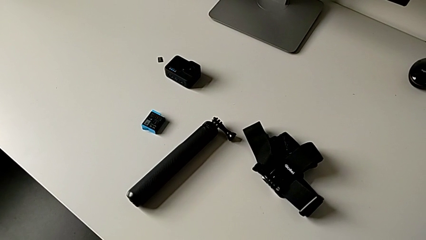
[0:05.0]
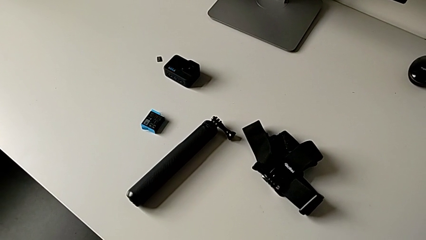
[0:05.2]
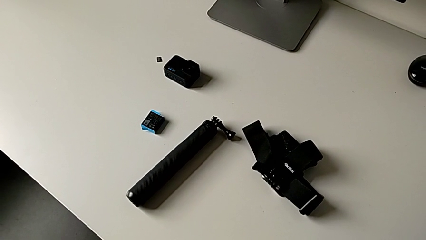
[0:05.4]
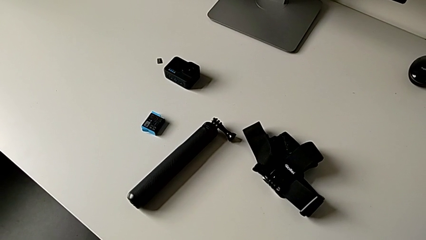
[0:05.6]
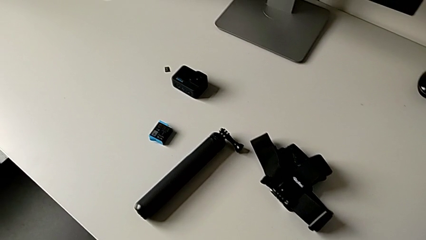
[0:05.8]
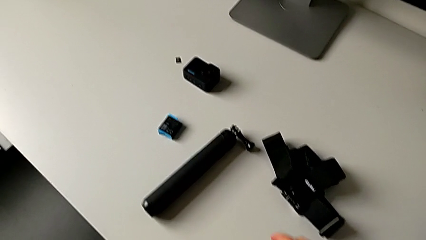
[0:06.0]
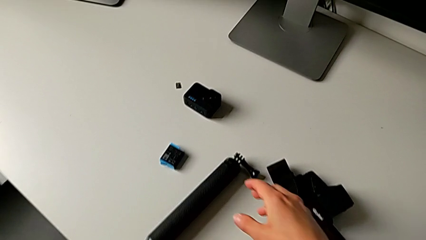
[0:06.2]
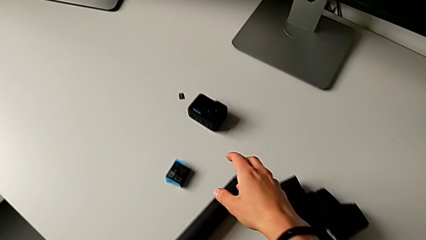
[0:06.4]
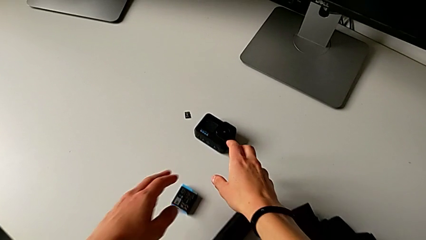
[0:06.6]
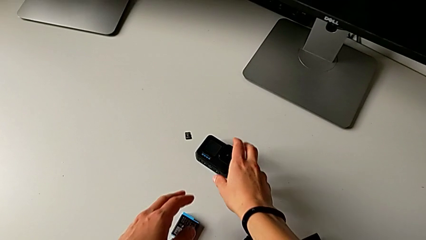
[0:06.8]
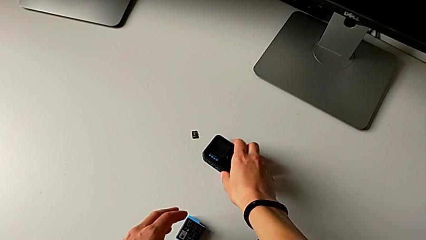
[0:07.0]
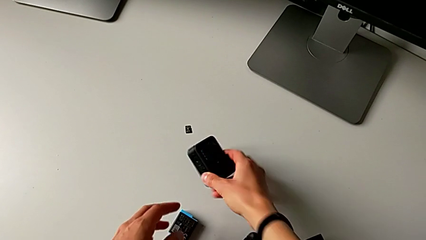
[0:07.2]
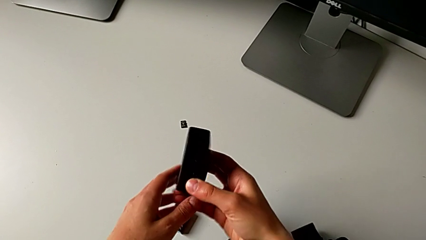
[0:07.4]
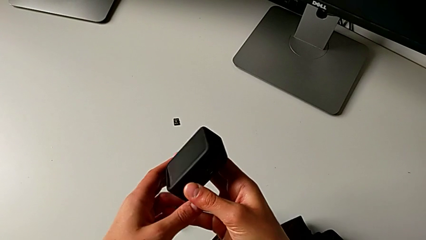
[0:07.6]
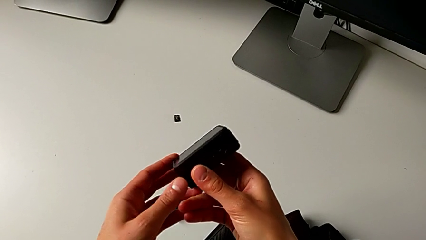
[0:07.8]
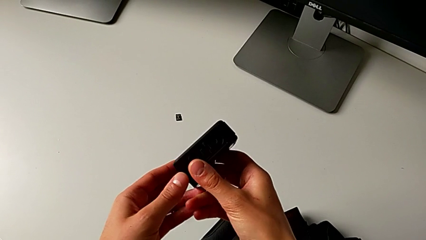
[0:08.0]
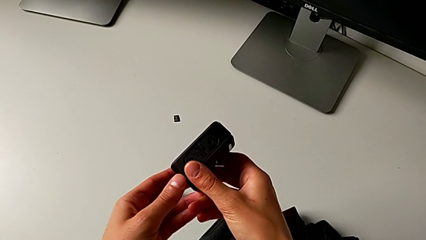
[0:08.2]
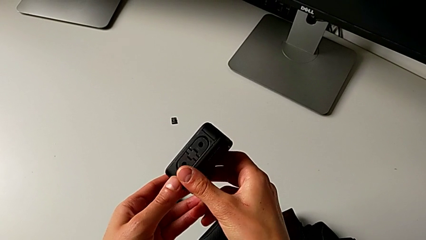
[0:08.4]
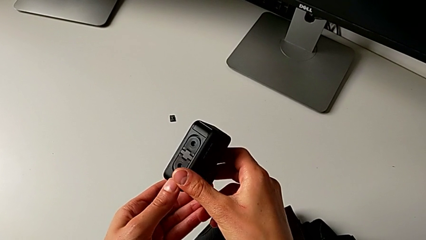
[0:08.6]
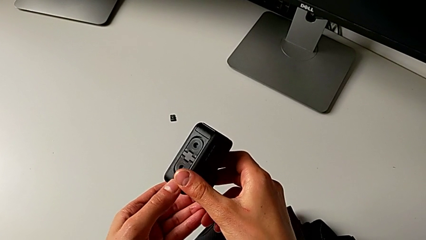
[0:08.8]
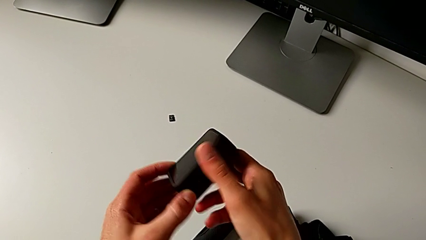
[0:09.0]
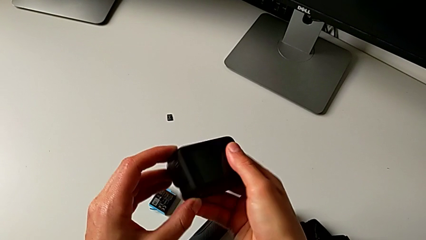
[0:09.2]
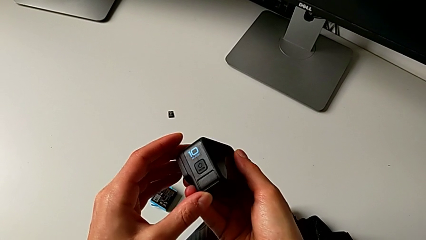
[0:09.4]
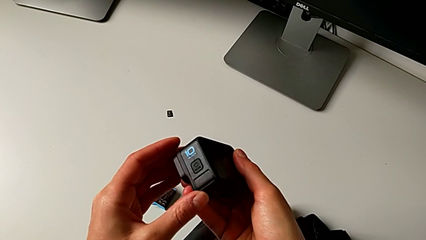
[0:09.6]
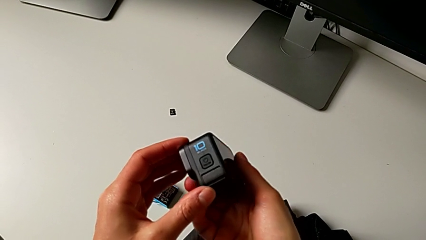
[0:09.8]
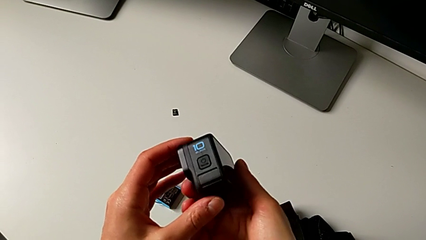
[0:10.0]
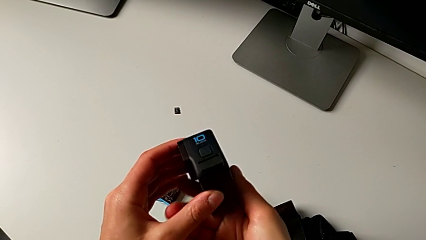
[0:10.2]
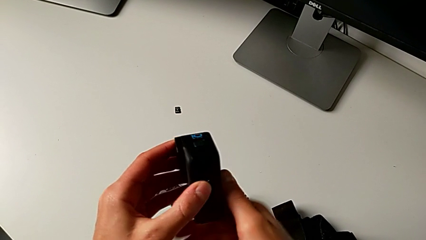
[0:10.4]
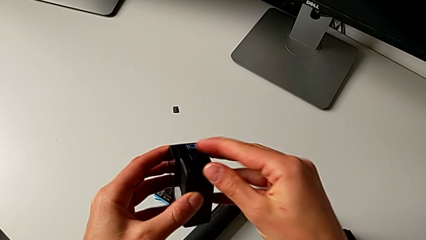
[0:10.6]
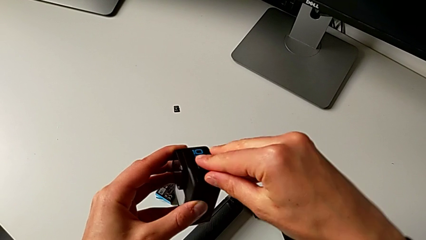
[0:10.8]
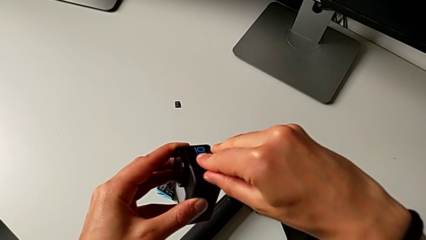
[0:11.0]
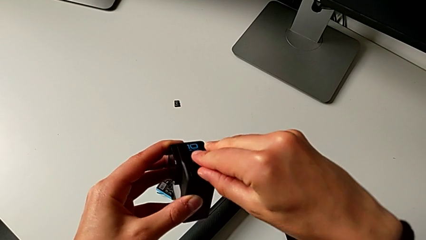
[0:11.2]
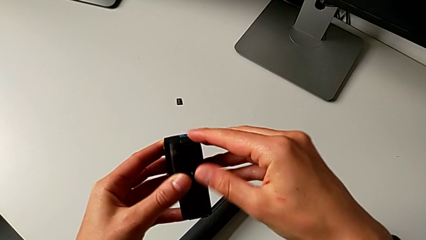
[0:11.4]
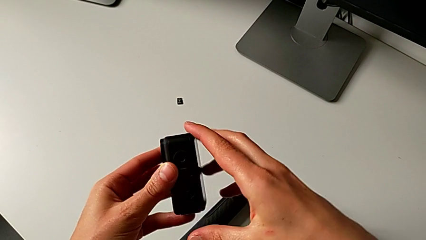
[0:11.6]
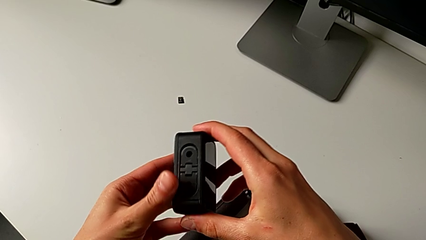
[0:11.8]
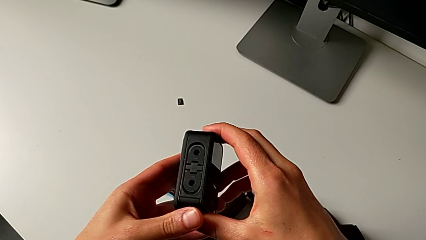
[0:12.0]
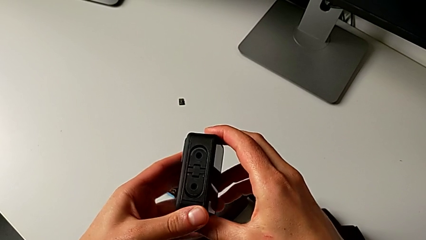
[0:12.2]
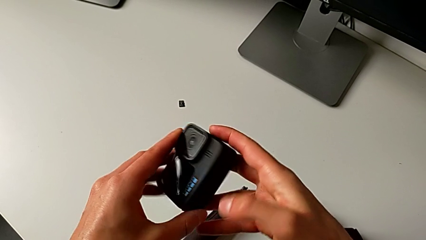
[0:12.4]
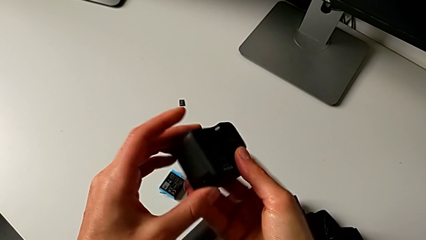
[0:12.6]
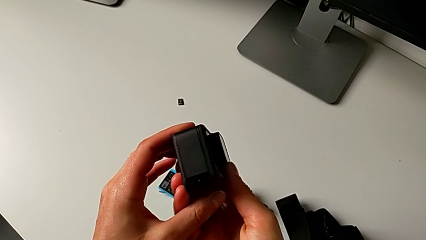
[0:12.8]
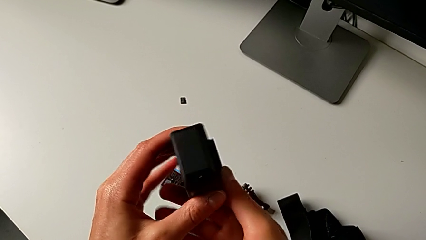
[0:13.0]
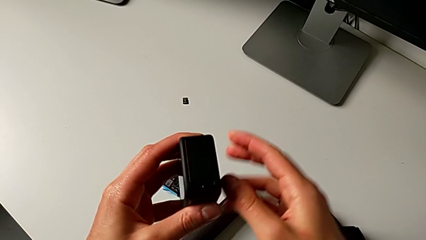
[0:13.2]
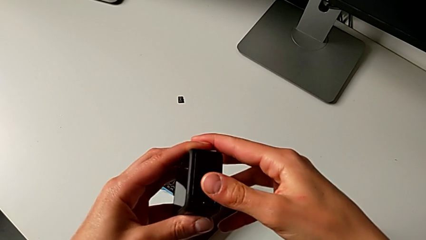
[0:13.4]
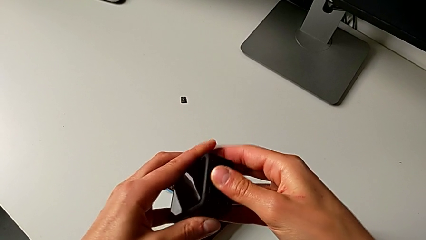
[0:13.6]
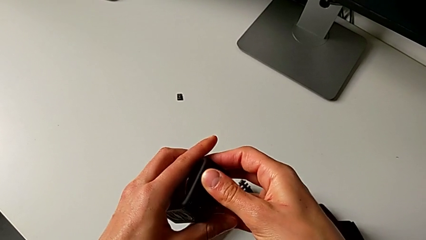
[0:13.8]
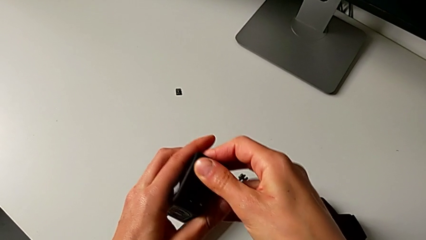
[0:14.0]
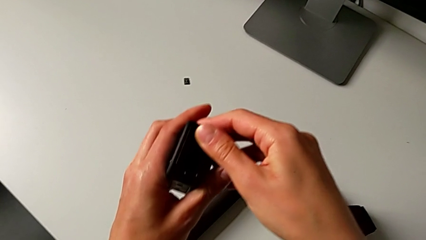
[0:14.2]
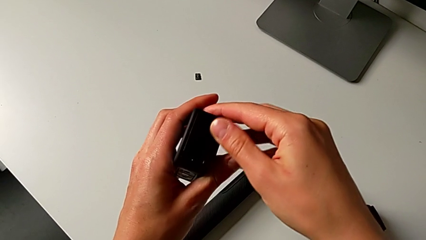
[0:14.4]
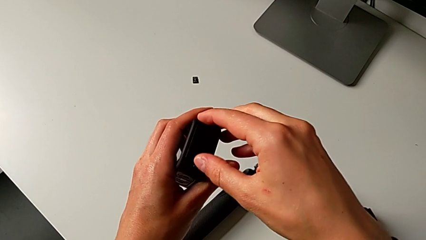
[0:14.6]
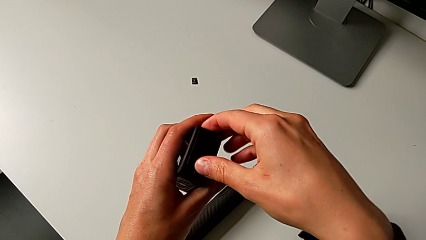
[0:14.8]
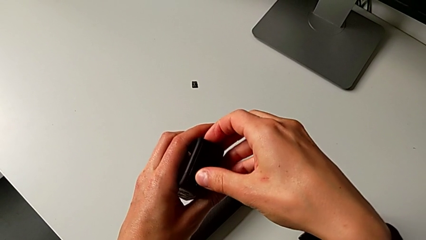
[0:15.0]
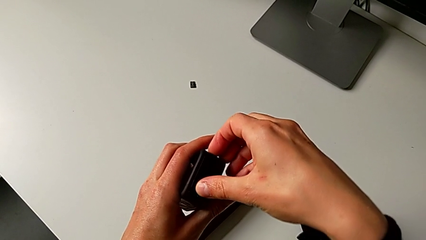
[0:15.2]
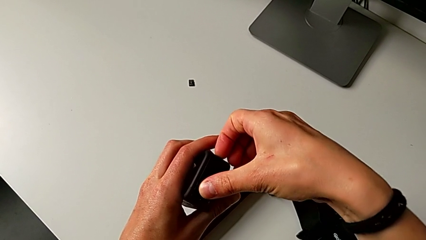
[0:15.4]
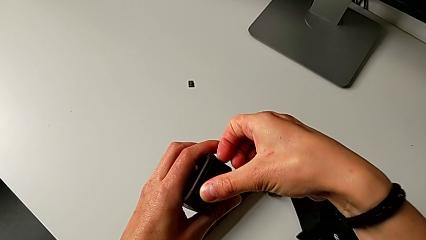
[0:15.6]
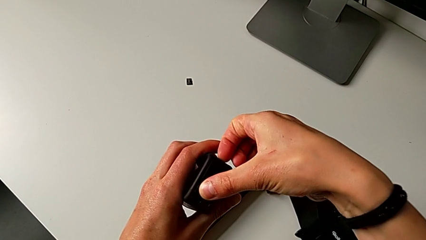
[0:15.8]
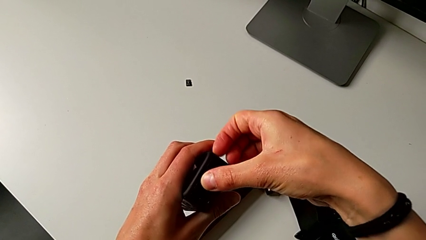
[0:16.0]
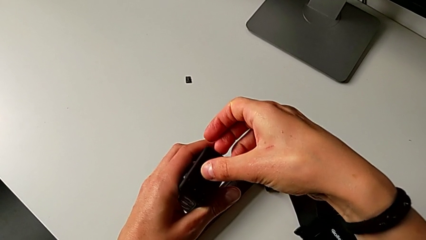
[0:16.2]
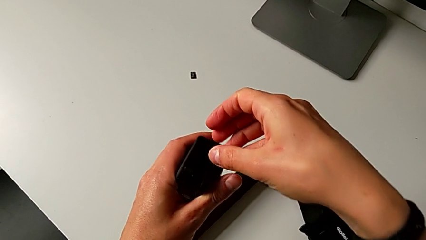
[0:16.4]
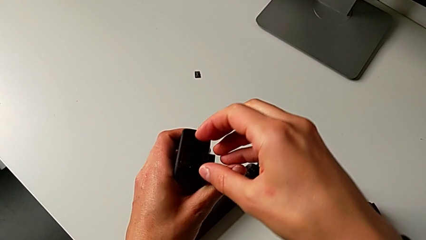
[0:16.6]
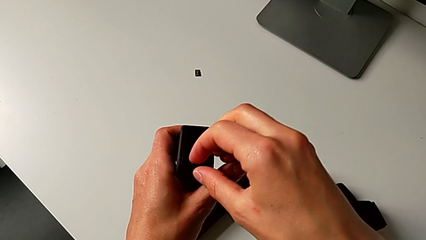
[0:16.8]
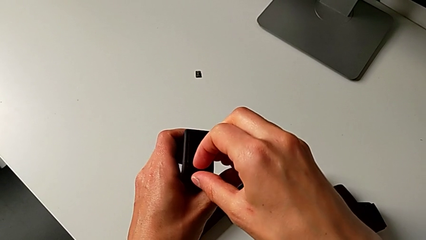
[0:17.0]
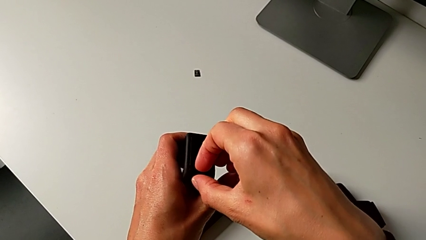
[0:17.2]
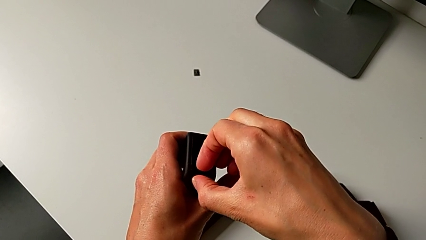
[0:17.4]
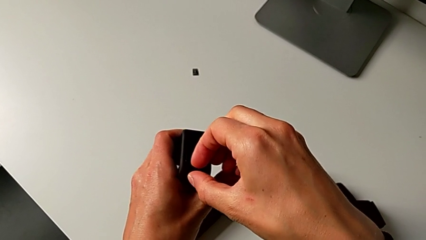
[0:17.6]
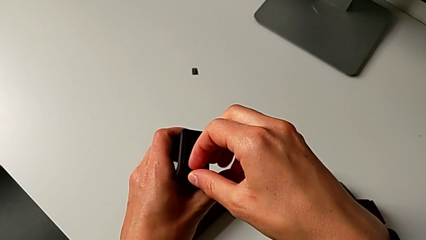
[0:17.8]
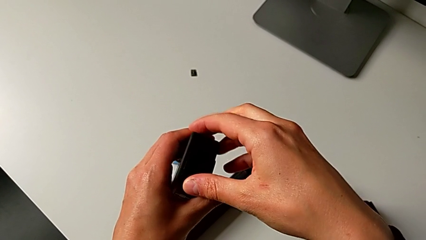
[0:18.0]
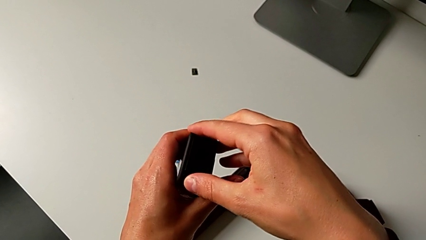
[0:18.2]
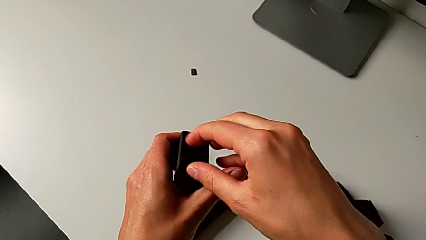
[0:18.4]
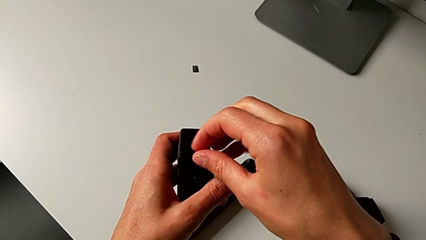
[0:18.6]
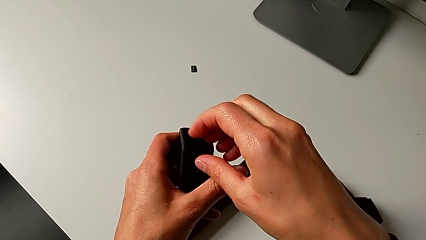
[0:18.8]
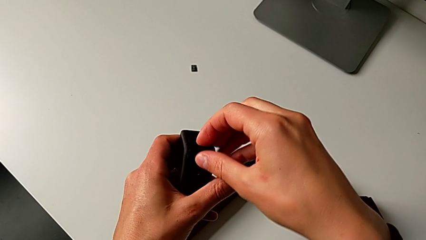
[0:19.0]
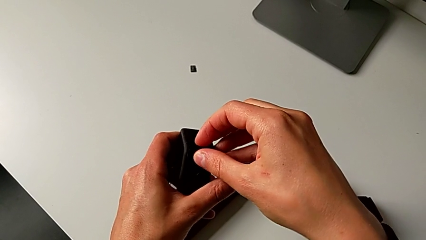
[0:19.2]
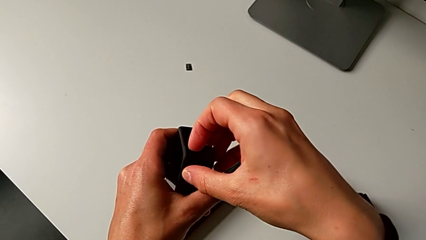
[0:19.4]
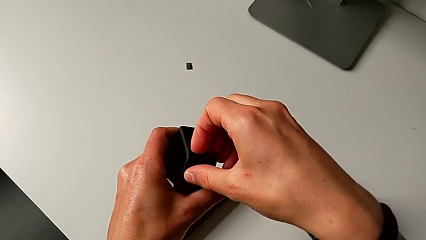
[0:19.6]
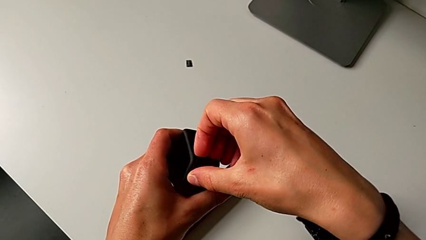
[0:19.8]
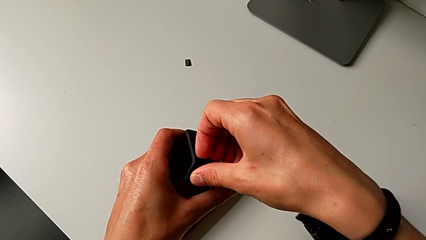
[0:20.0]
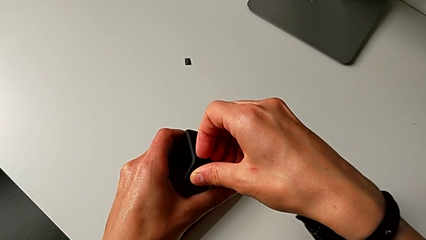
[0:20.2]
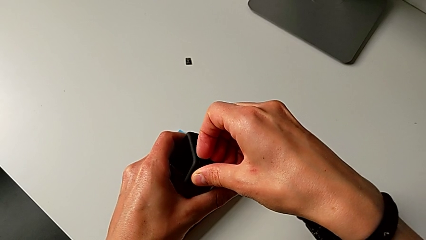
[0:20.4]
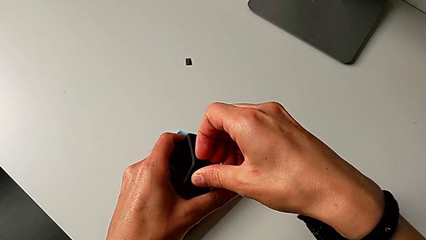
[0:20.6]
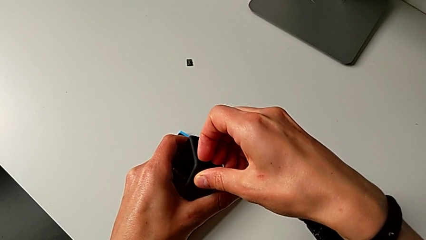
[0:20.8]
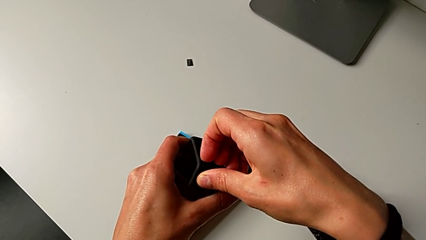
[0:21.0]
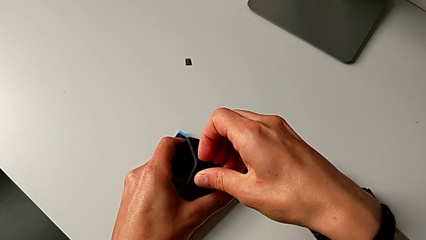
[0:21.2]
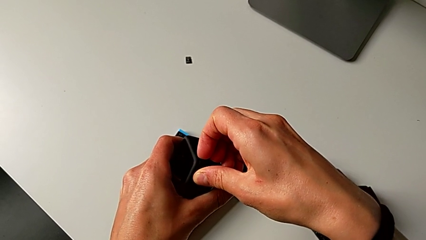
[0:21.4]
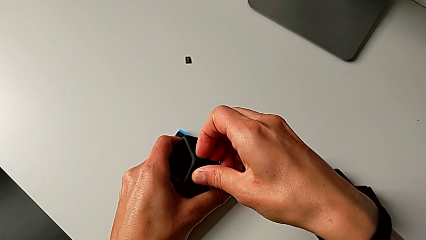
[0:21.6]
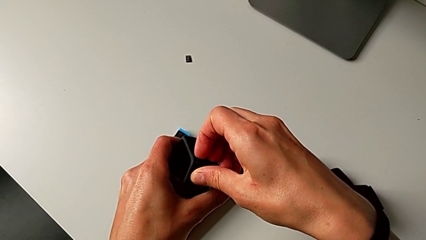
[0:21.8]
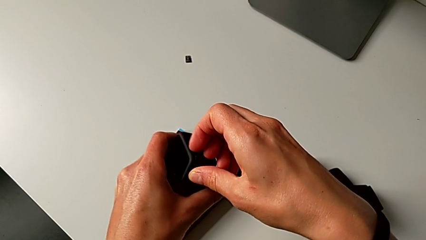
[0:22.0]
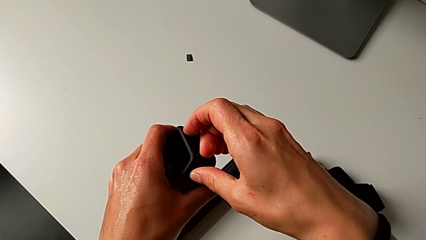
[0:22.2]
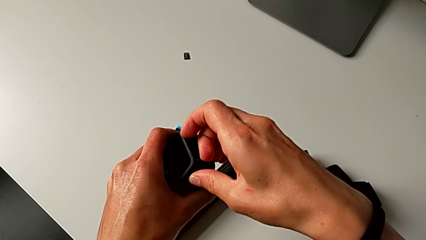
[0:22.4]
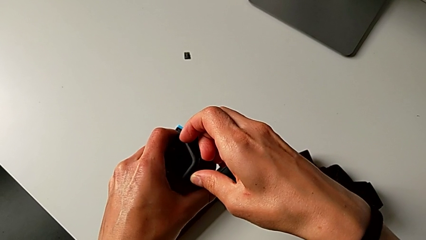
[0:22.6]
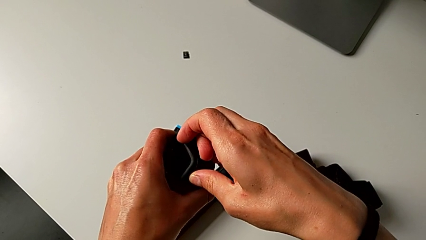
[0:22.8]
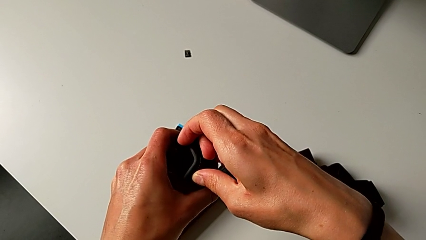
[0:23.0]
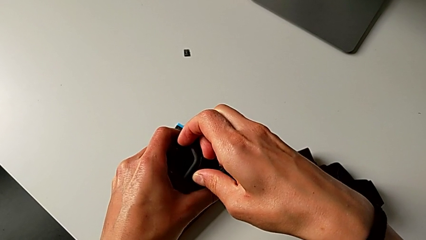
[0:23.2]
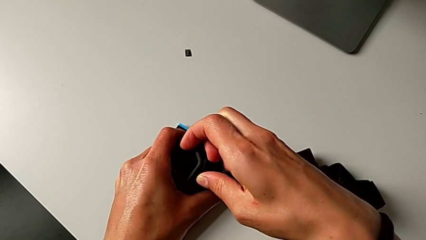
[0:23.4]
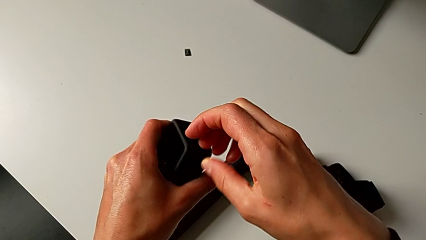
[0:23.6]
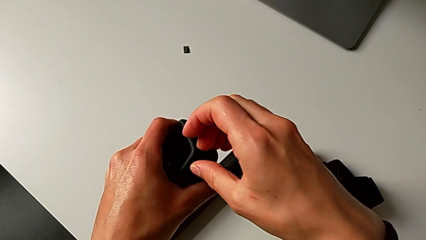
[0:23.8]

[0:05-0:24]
The camera wearer is changing the battery regularly. They grab the GoPro, inspect it and begin to open the battery door.
